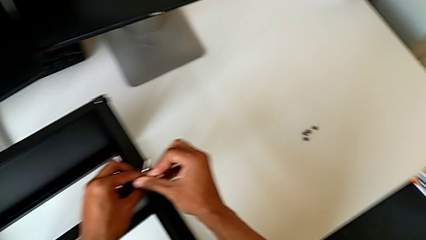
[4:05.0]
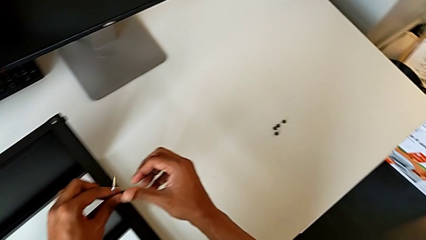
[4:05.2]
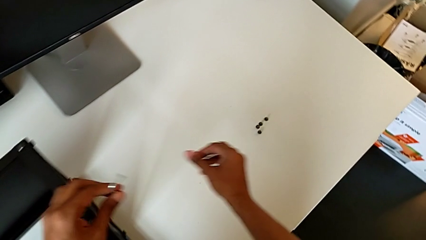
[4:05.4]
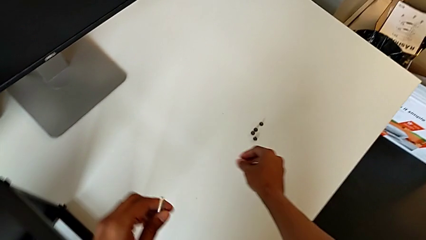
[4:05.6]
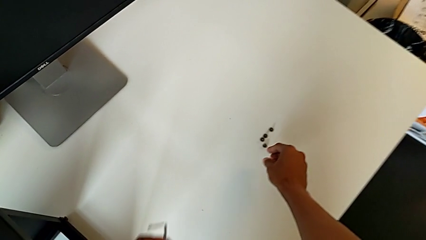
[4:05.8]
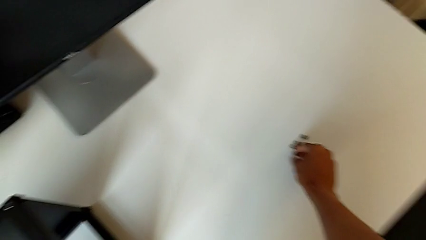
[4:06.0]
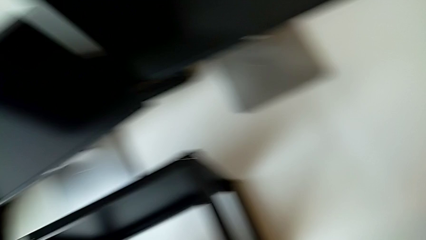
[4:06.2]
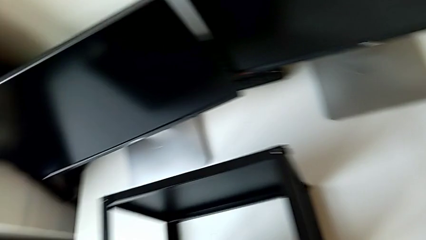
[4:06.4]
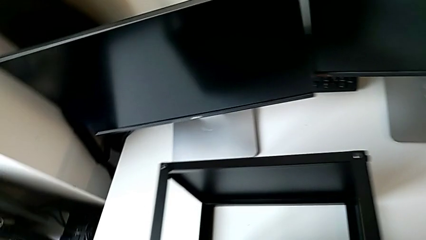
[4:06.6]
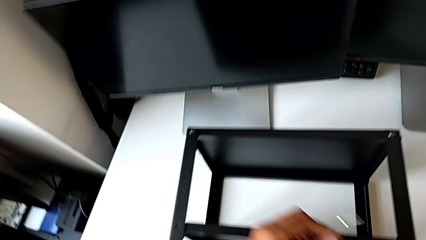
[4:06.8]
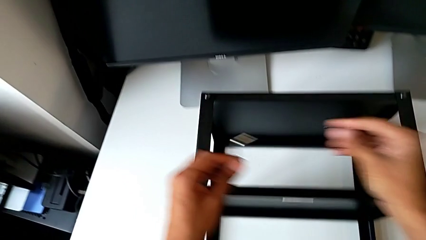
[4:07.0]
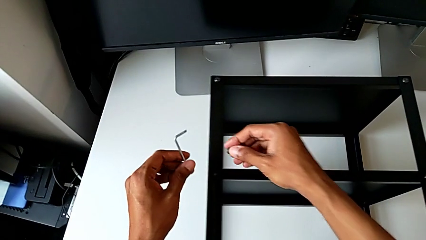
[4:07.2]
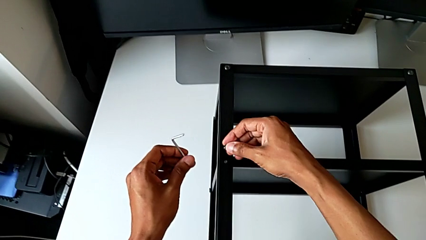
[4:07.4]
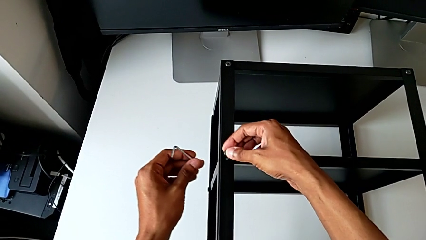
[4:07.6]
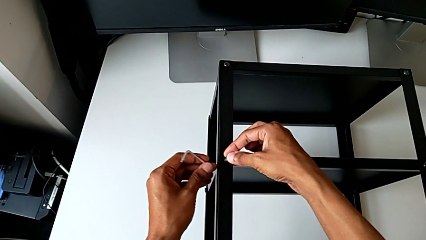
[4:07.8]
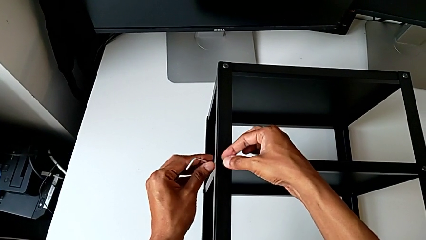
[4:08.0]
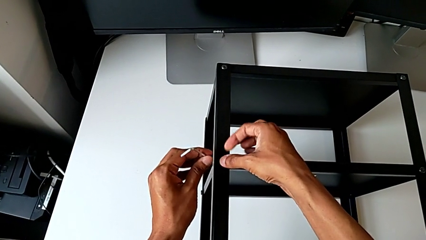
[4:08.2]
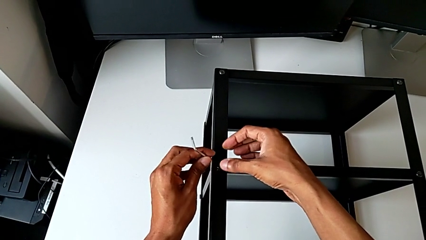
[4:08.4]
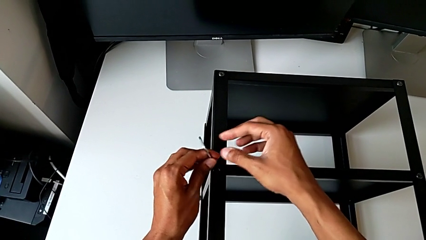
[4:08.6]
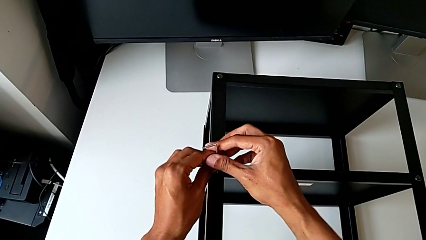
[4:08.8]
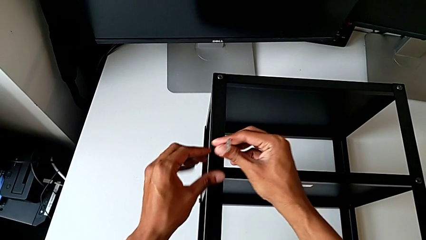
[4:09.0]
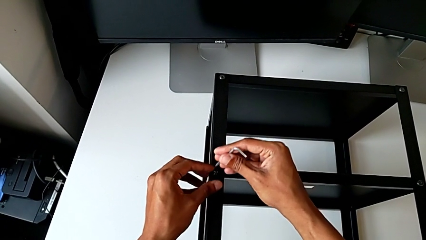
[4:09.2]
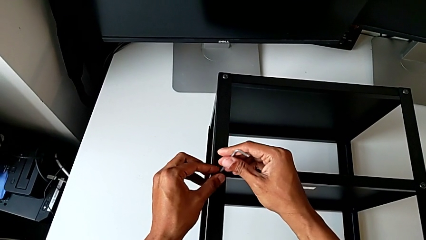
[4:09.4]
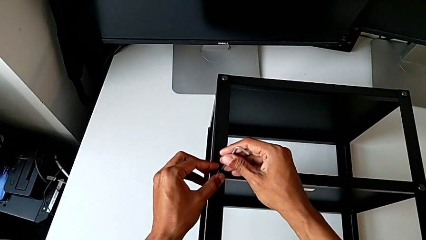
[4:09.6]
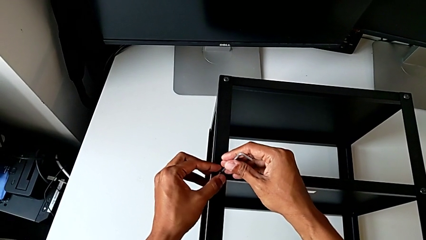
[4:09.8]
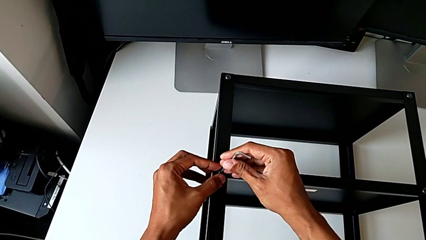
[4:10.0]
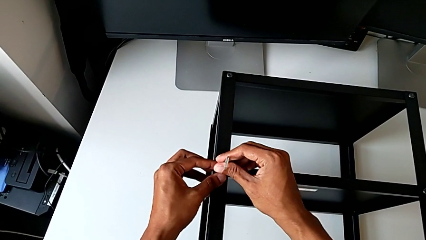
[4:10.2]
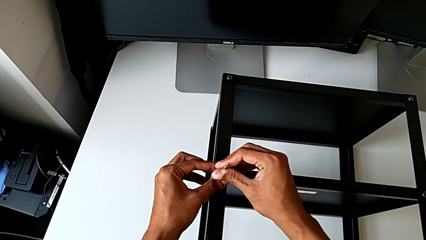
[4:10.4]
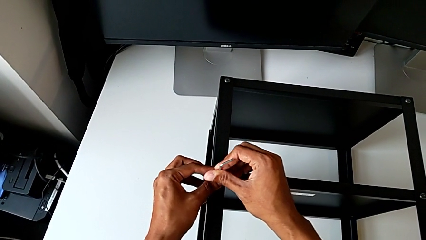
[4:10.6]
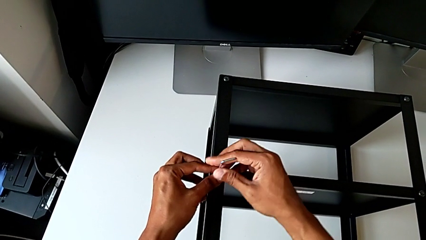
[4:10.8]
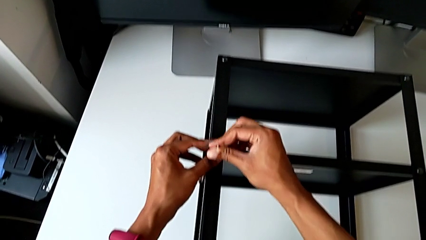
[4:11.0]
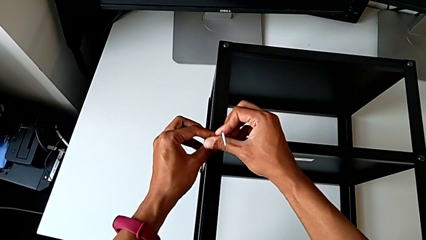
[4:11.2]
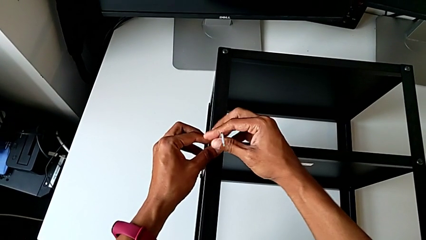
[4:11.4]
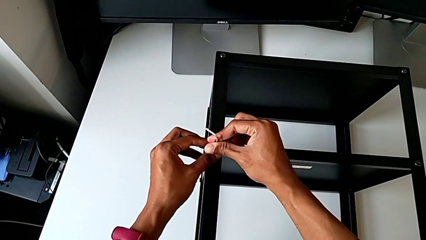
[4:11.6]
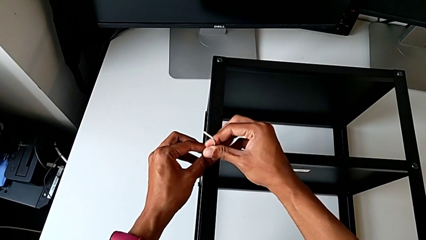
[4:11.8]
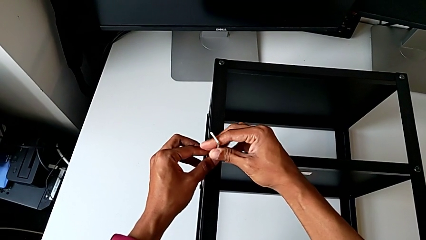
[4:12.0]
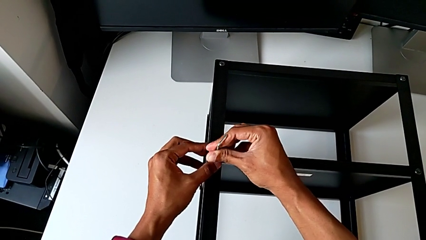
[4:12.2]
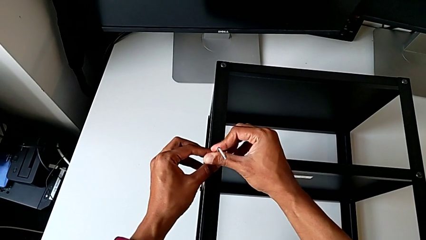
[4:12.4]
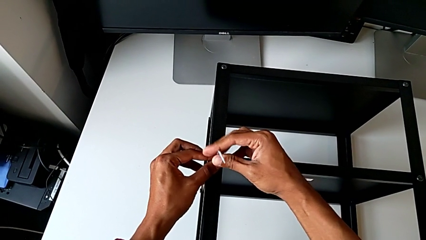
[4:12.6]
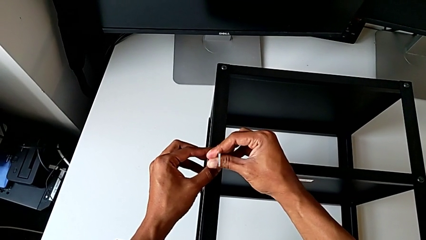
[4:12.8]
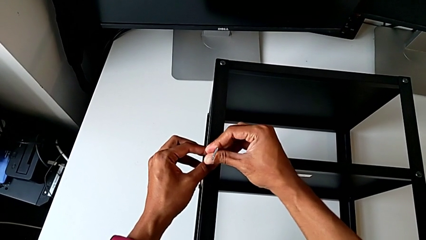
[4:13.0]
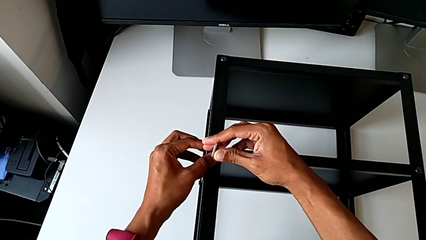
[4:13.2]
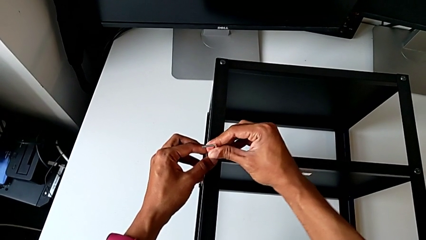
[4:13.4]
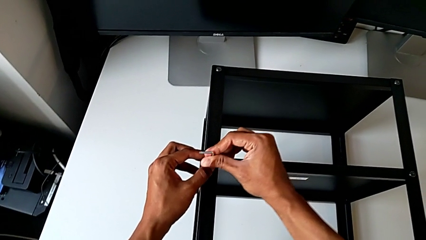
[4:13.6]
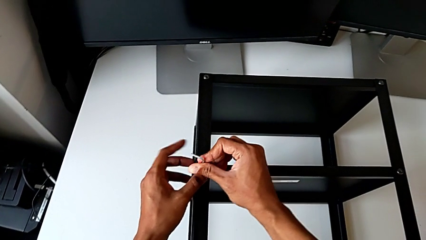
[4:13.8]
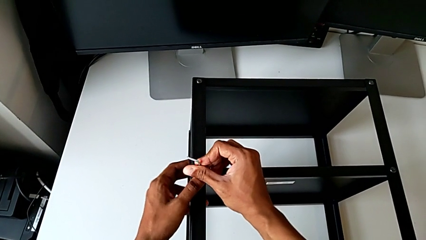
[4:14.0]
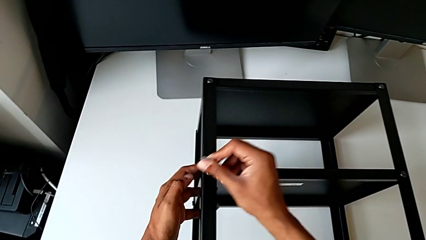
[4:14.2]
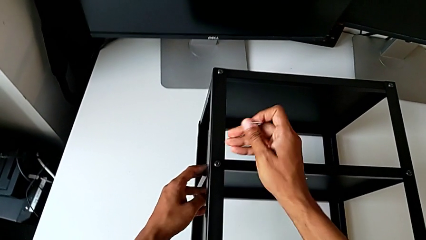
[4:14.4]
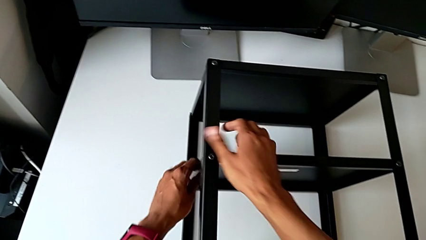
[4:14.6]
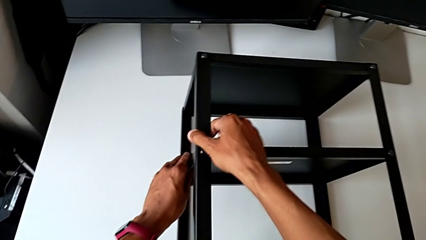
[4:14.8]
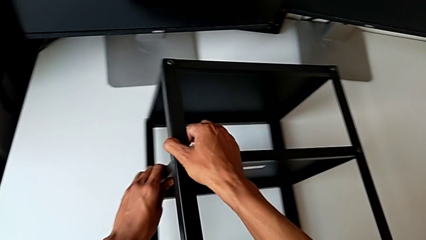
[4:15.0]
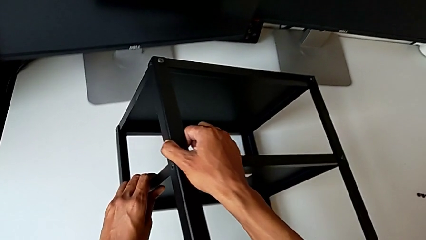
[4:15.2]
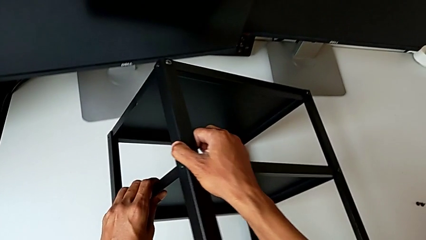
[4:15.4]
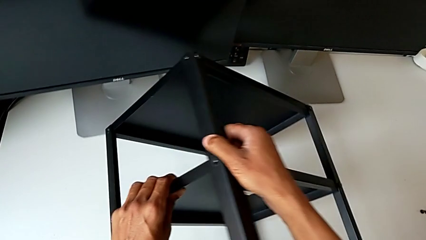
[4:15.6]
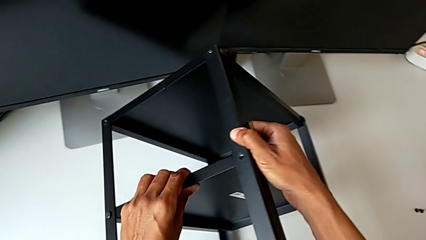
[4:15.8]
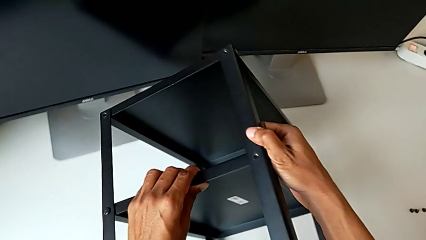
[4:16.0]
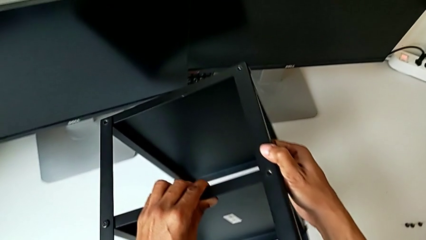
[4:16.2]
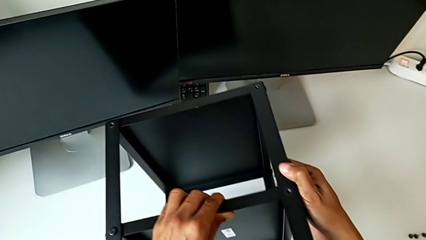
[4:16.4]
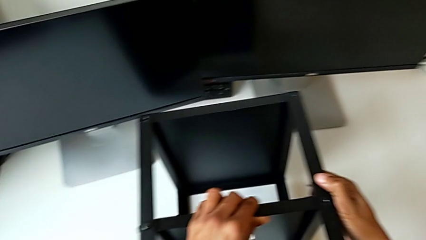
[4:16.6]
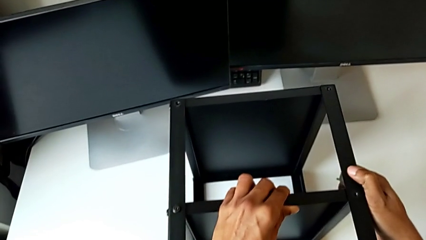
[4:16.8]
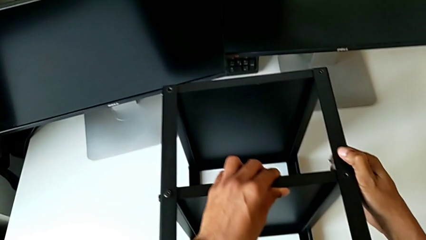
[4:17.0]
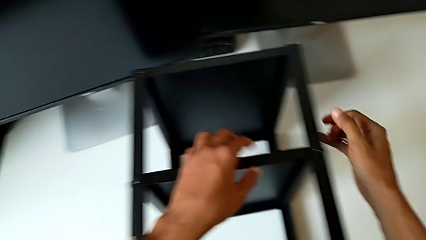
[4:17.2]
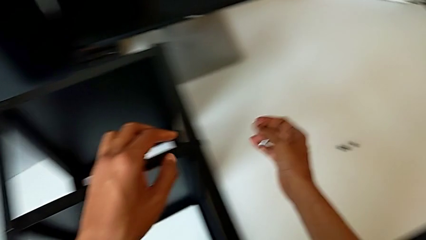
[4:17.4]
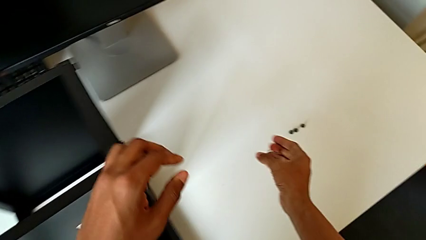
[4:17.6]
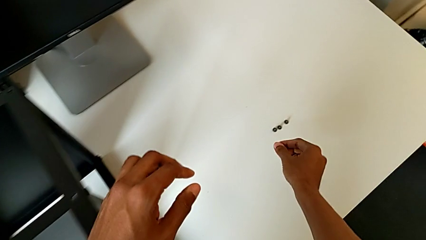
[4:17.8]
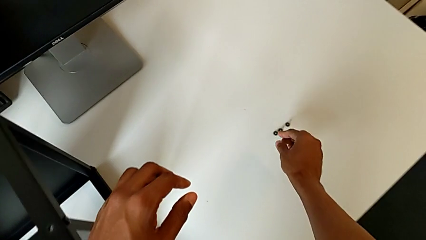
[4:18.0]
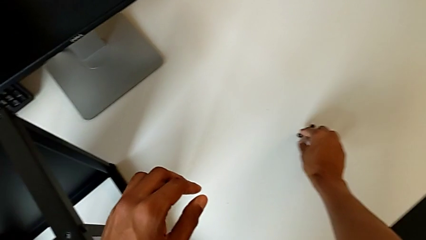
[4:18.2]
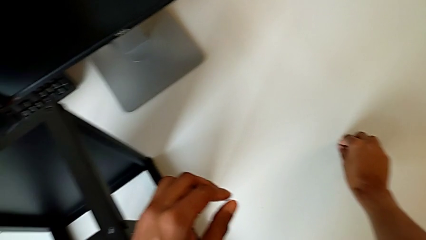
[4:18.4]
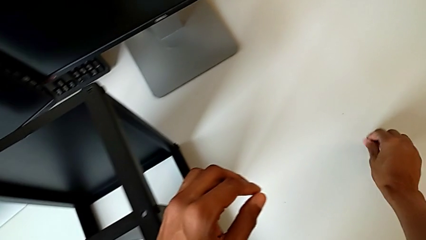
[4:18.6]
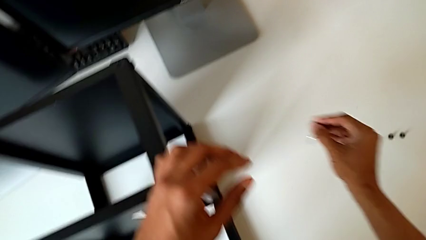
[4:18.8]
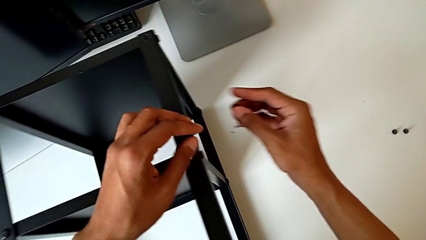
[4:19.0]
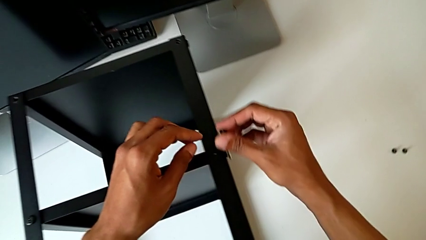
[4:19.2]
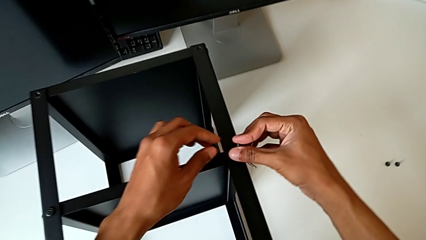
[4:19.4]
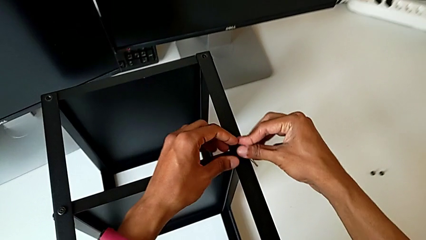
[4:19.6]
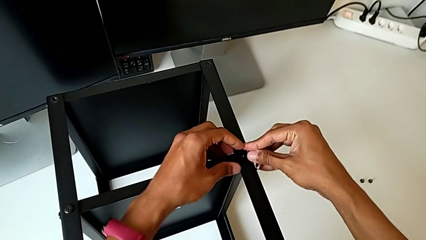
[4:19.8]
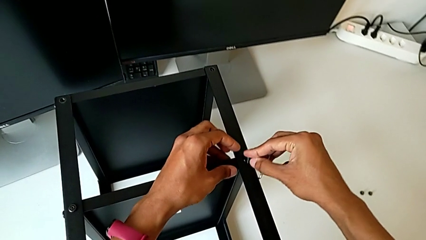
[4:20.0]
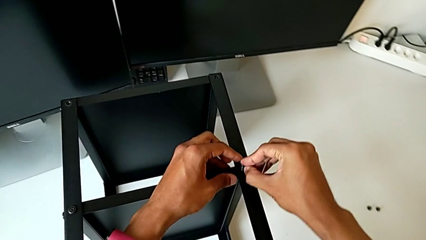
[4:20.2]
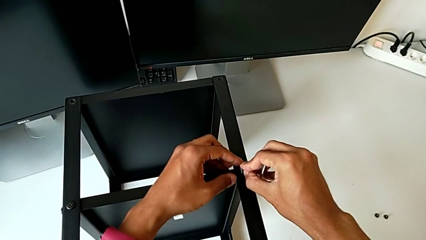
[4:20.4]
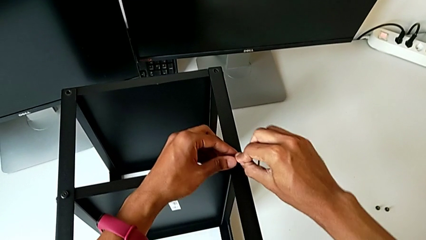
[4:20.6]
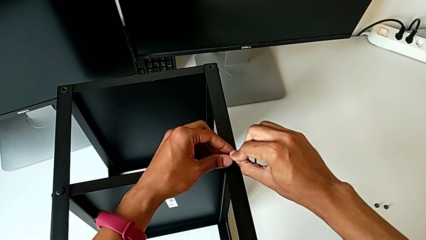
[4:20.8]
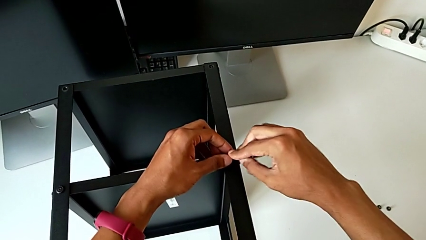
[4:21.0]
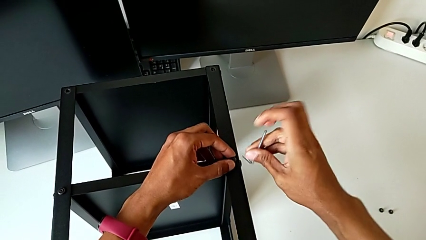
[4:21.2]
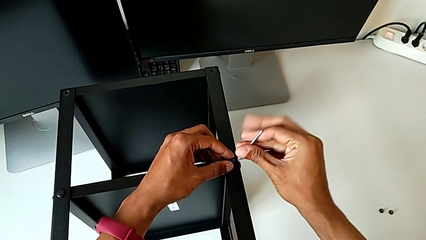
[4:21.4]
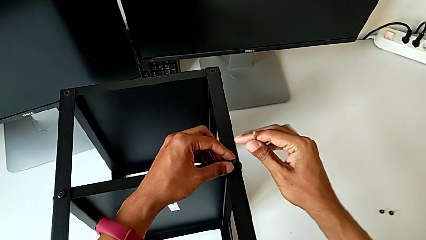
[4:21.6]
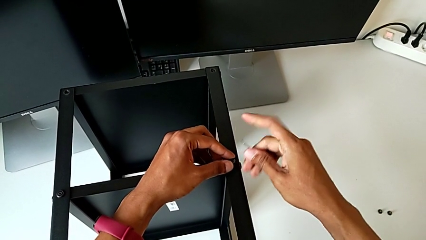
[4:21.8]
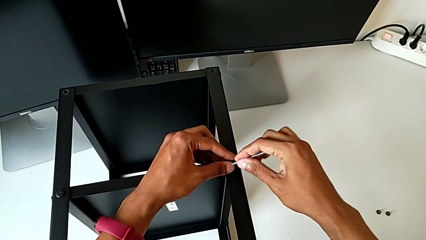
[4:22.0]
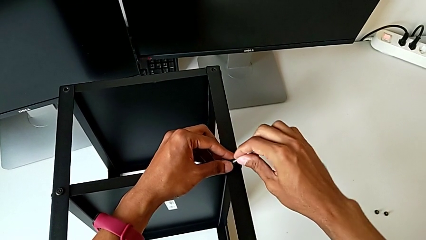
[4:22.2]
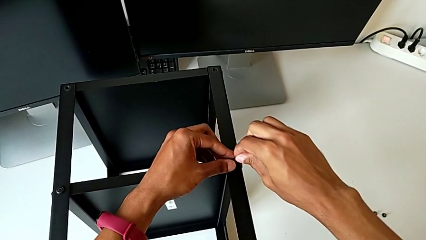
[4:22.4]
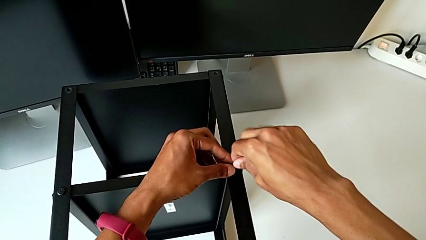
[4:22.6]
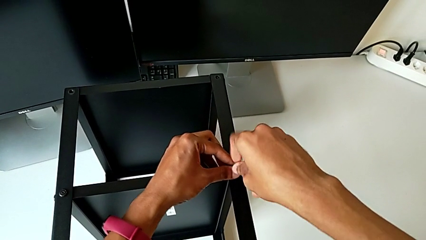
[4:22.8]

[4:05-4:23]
The camera wearer is assembling the remaining three legs. They withdraw the Allen wrench, grab the hex socket head, align it, insert the Allen wrench, screw the hex socket head, rotate the nightstand, grab the hex socket head, align it and insert the Allen wrench.
